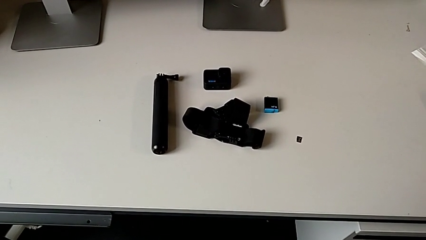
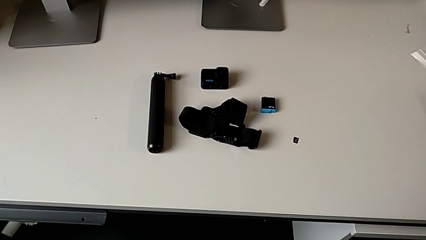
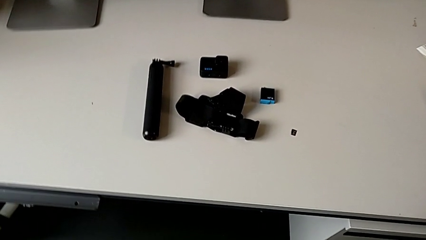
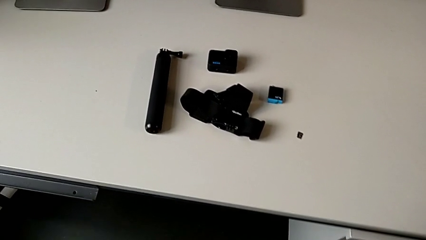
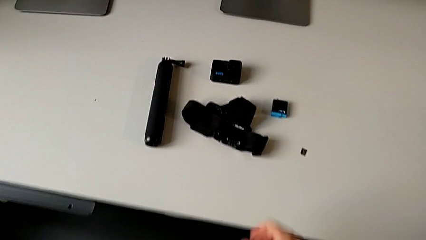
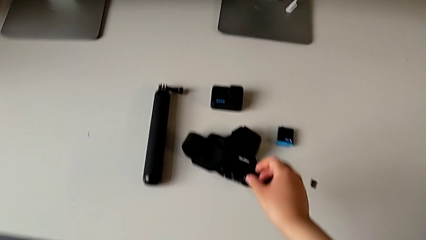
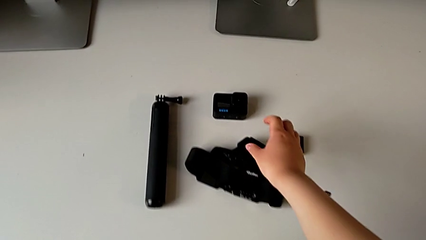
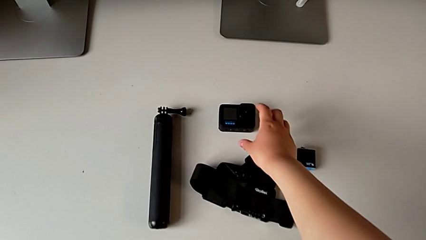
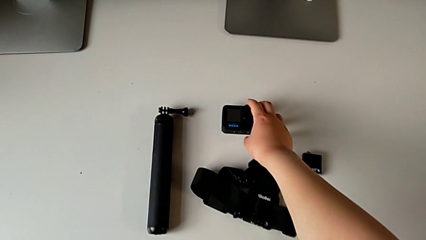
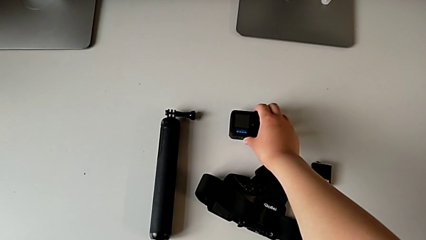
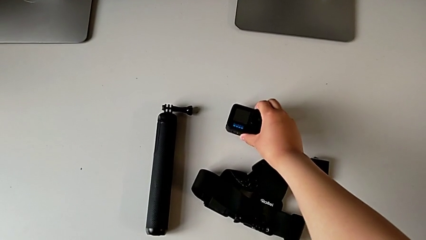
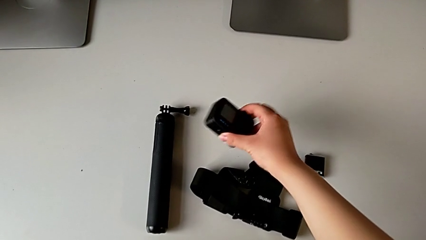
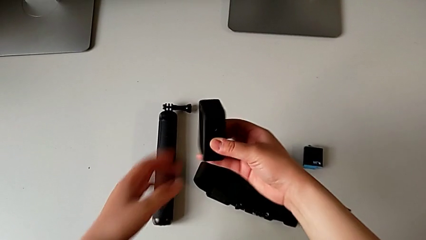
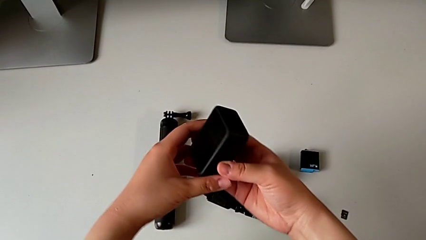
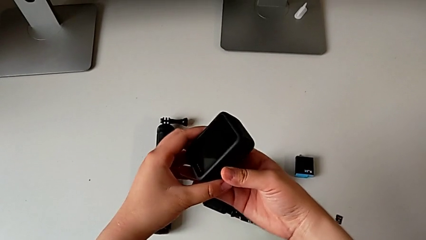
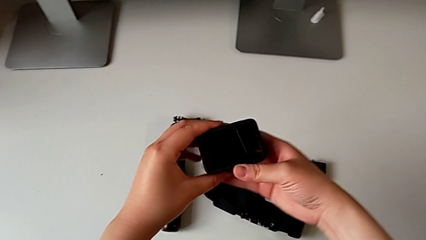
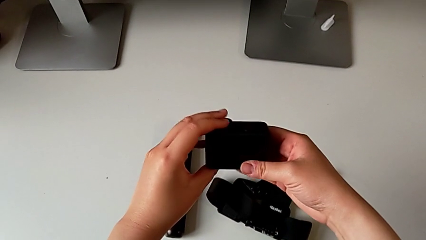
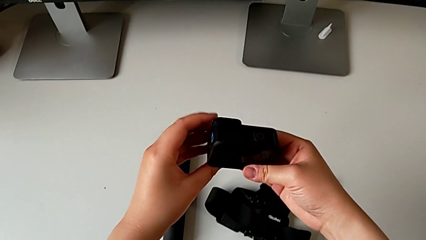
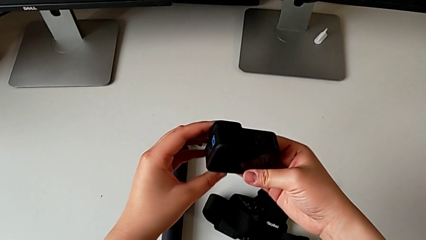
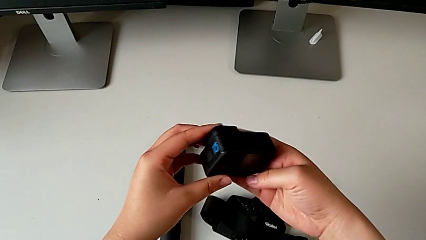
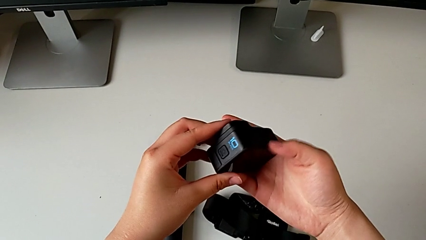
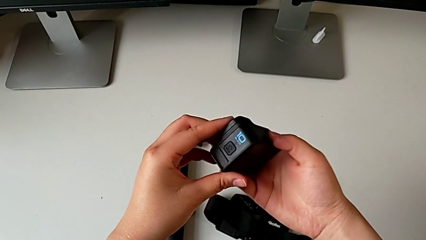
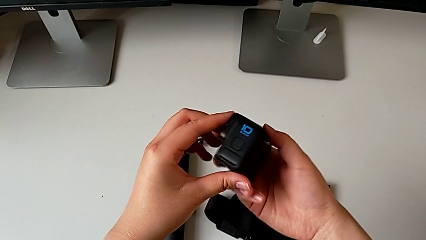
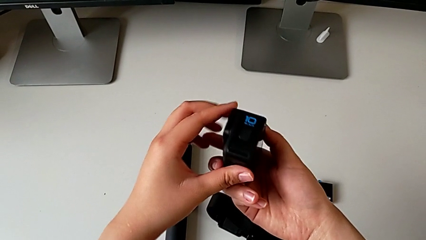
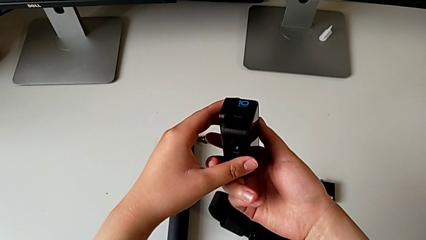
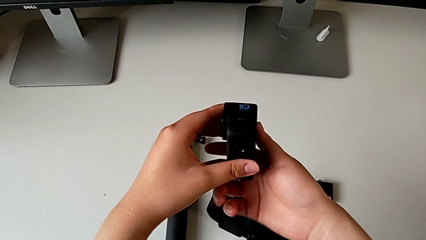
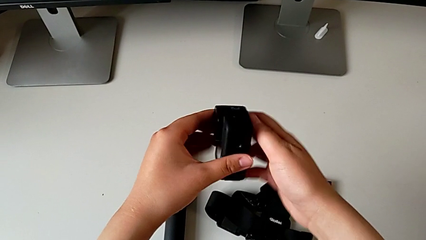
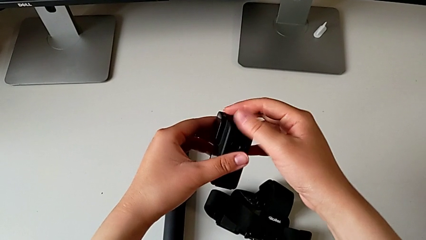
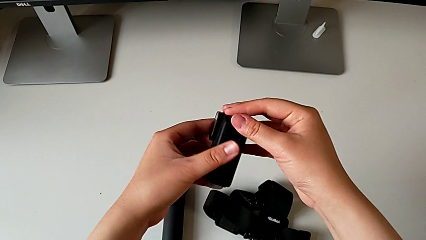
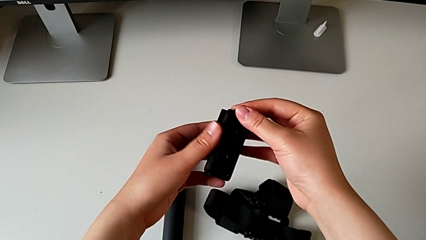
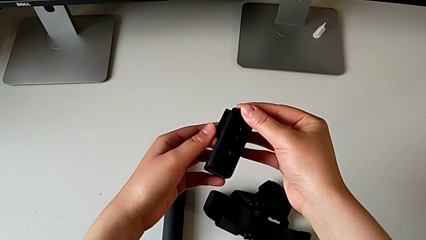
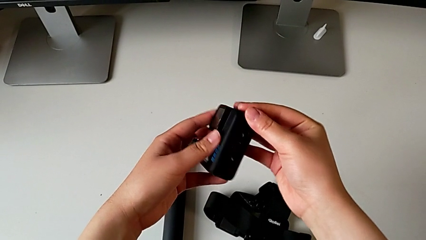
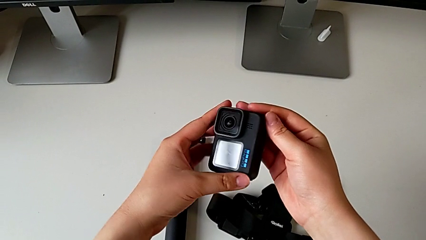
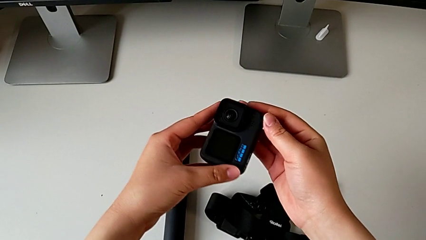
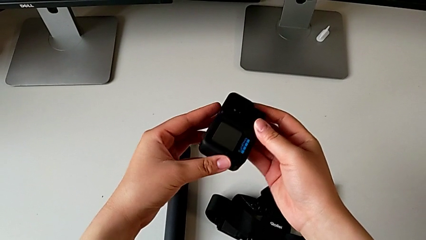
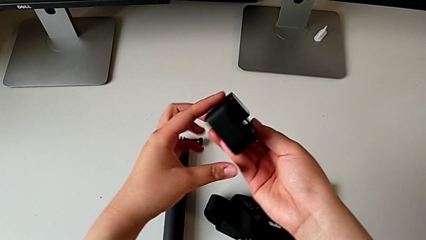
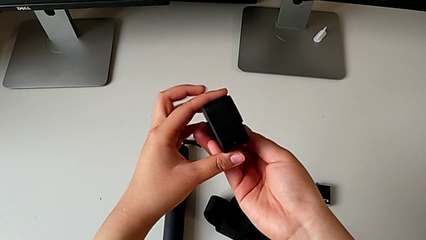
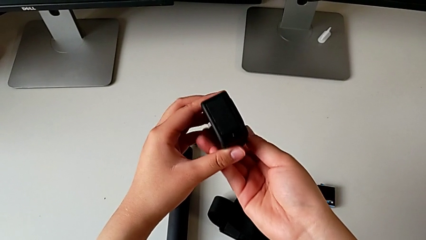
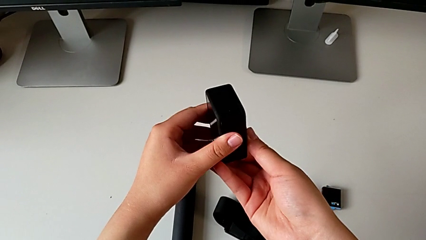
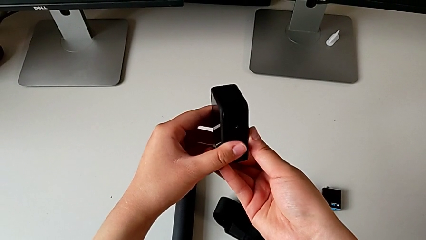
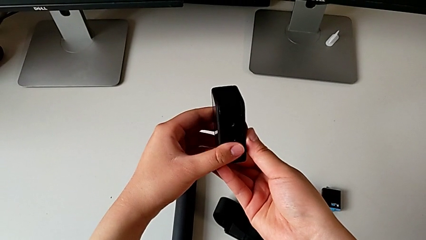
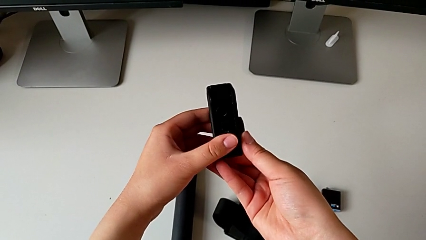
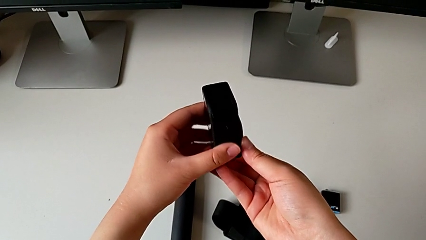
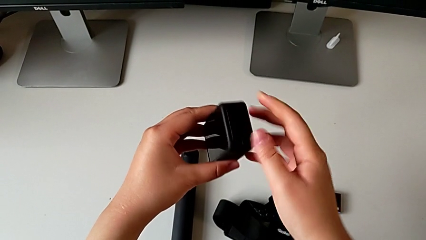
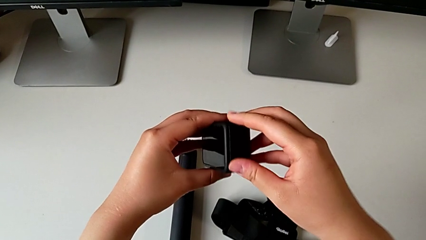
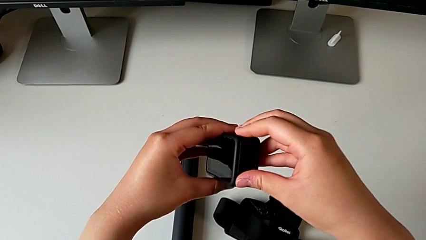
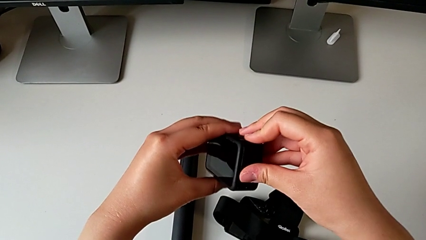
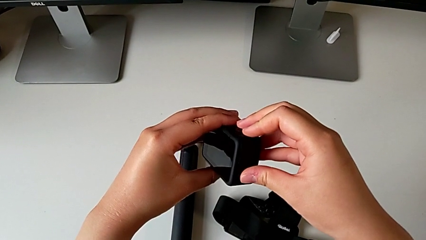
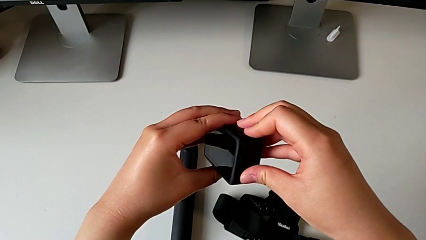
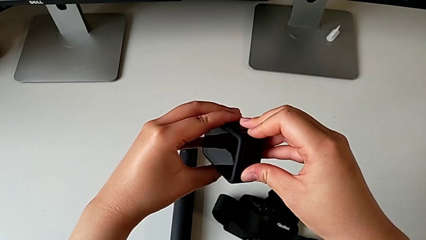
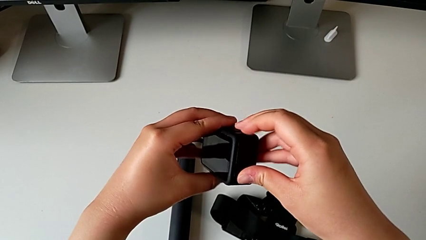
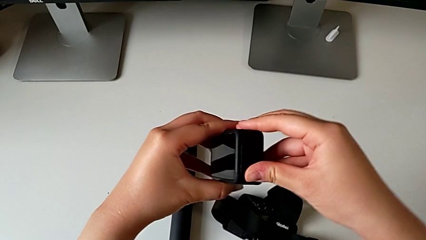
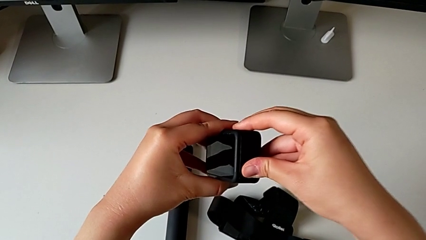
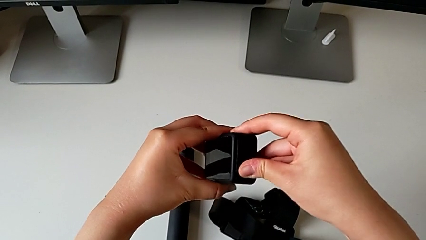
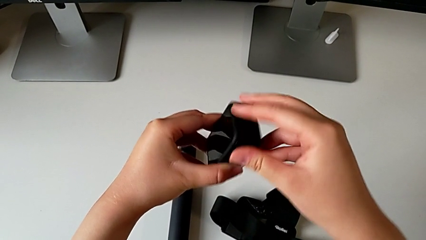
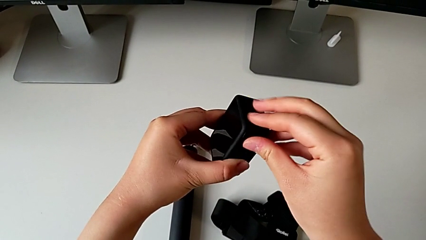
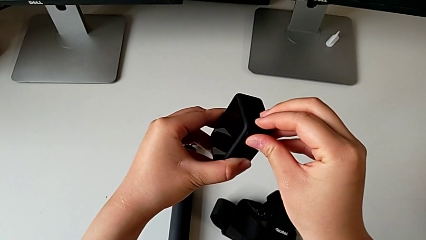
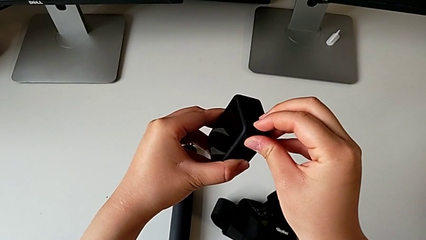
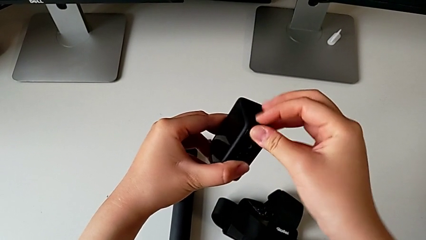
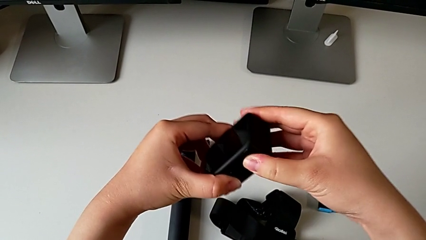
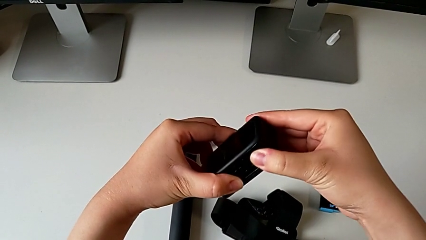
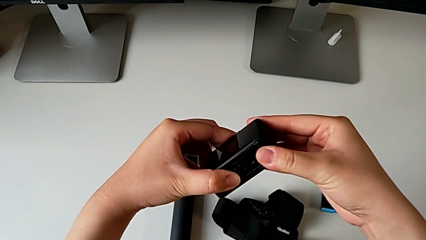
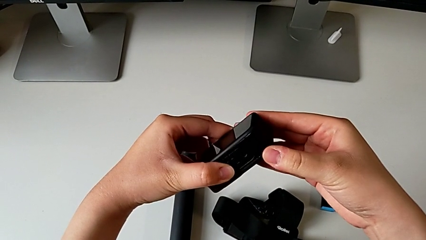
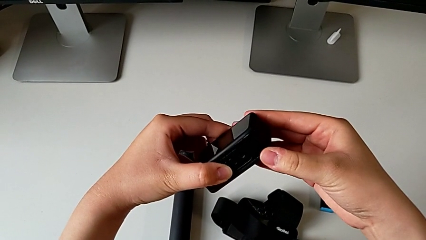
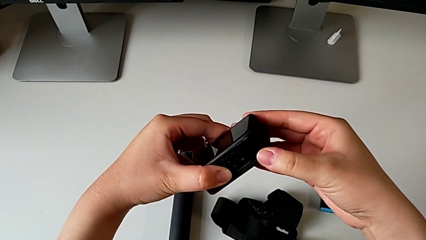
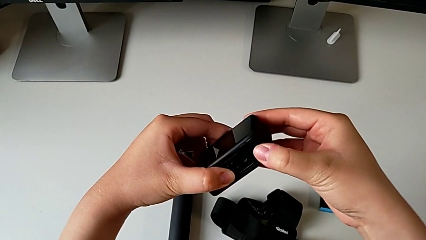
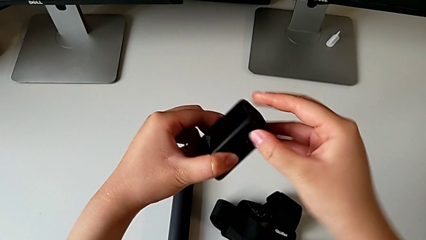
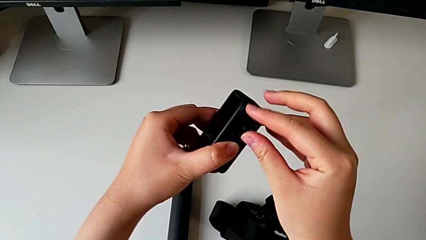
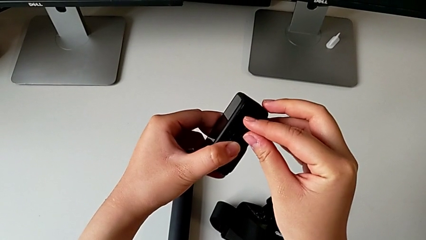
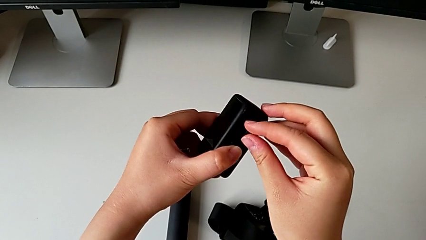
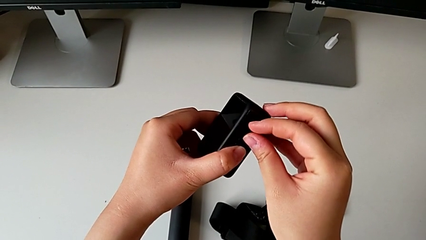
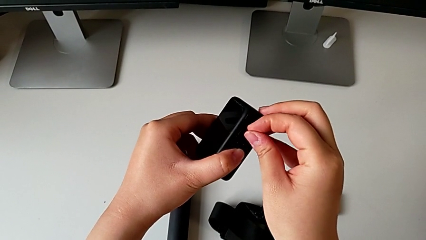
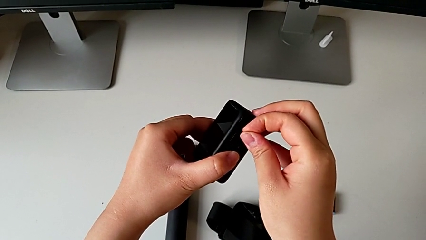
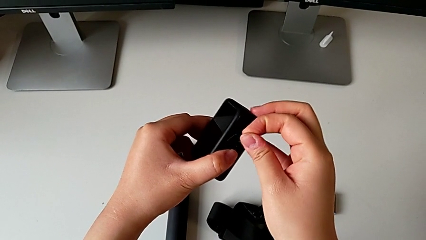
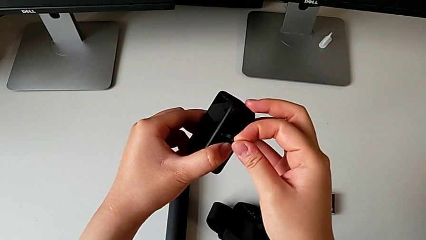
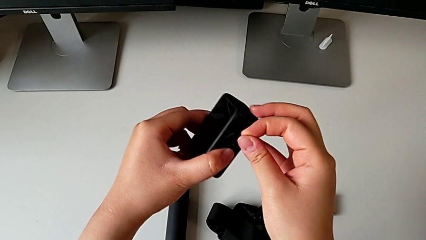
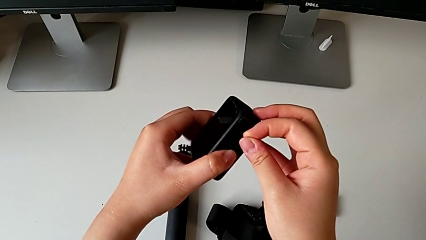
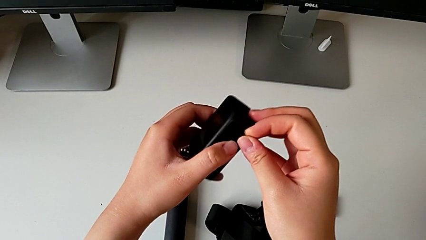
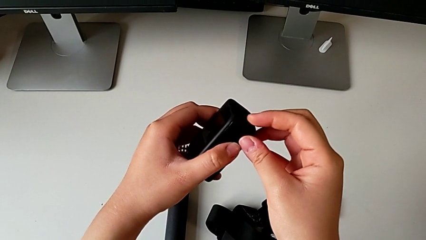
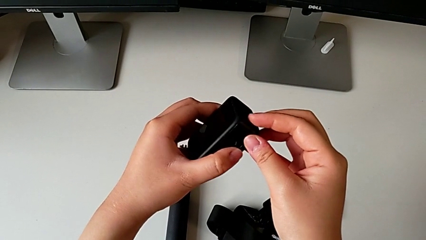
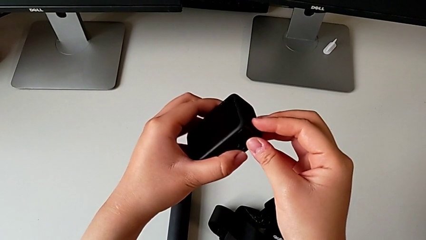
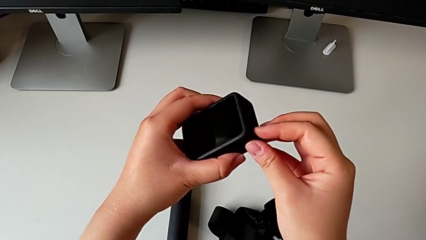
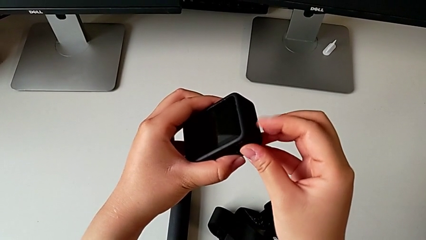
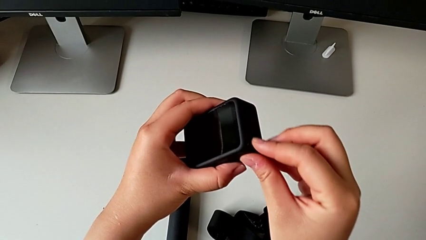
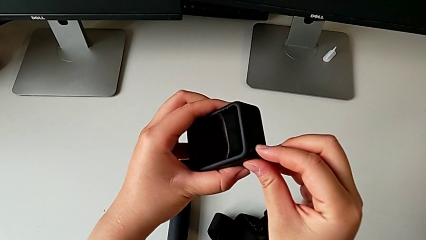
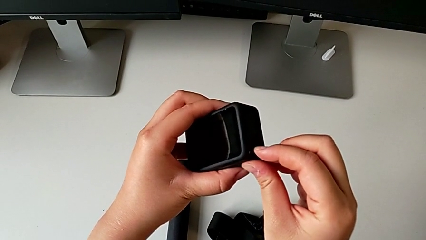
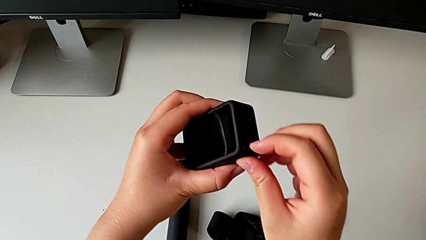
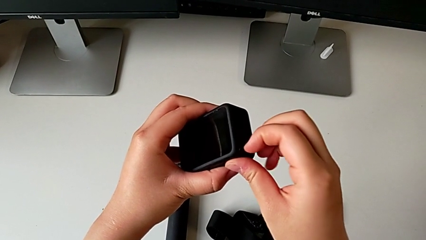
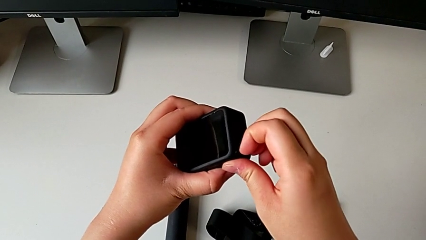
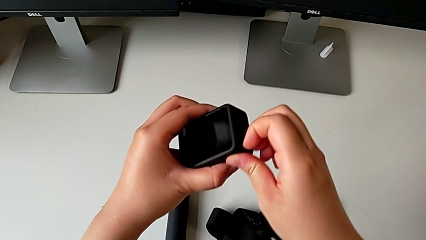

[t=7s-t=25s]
The camera wearer inspects the GoPro. They grab the GoPro, lift it, rotate it and inspect it.
